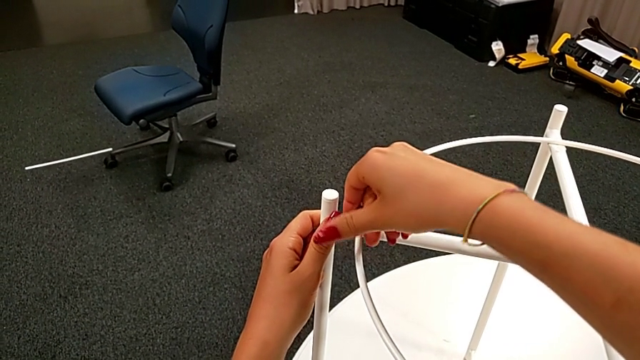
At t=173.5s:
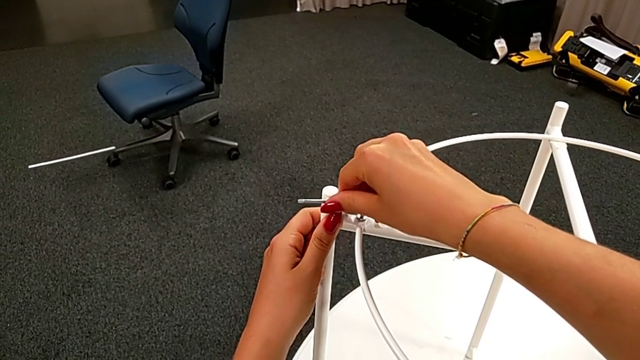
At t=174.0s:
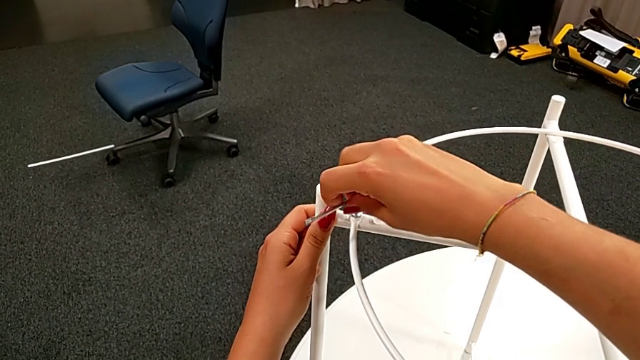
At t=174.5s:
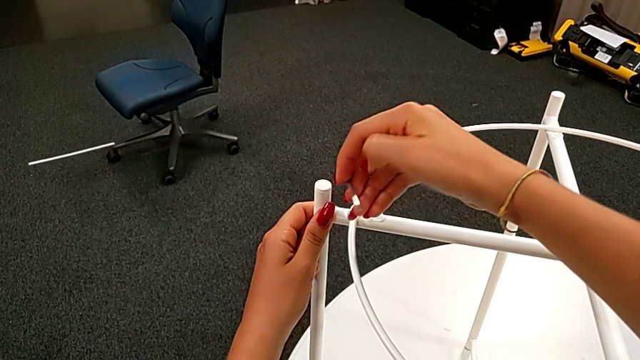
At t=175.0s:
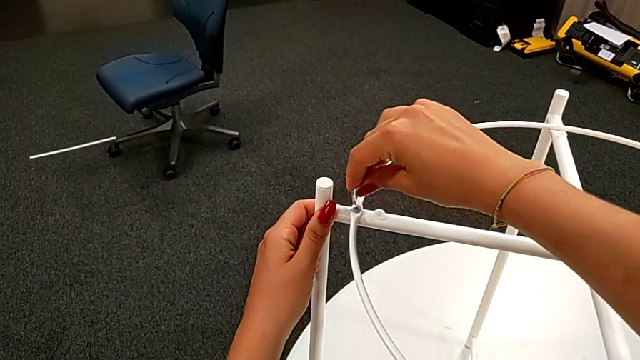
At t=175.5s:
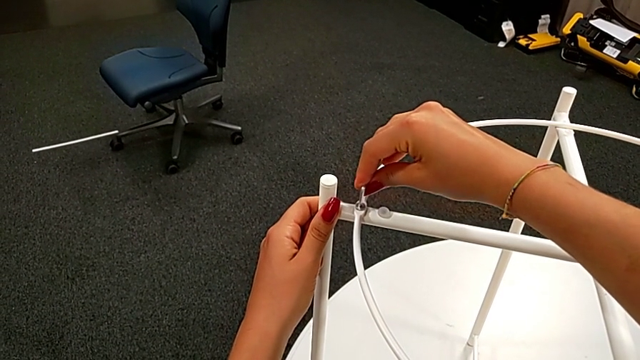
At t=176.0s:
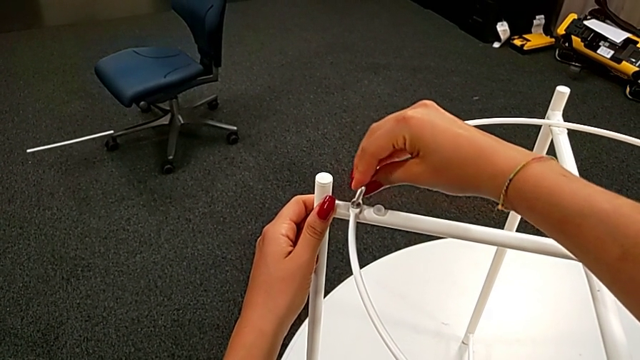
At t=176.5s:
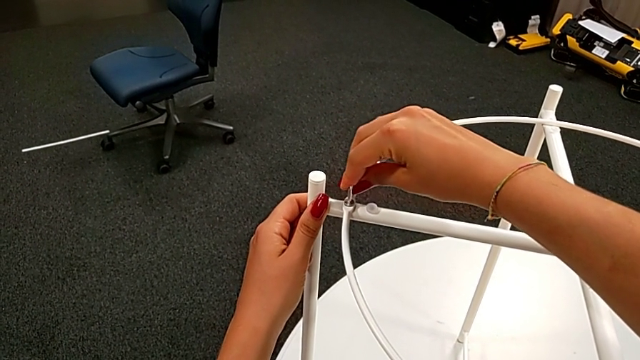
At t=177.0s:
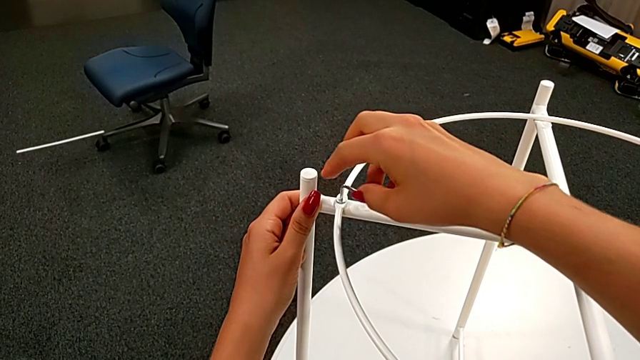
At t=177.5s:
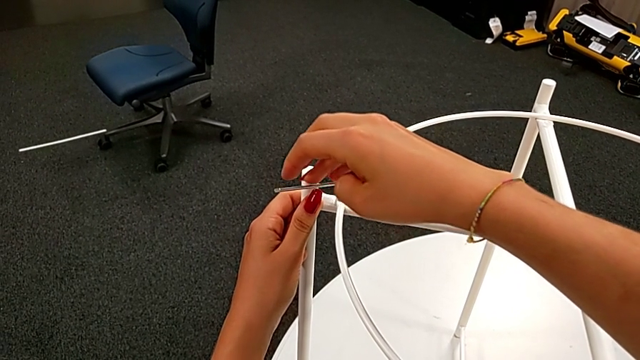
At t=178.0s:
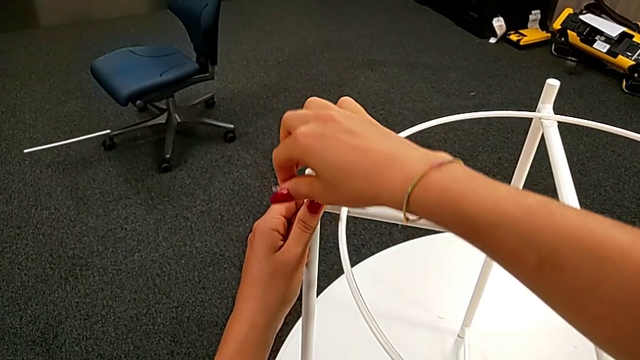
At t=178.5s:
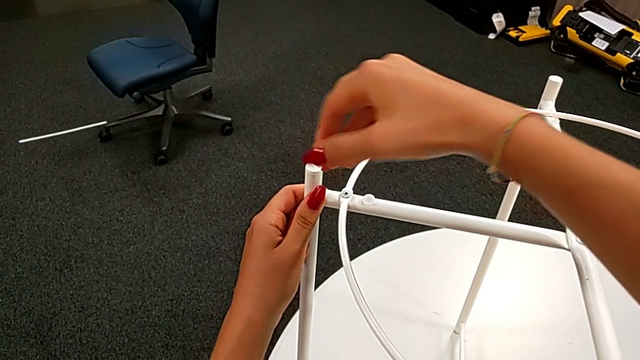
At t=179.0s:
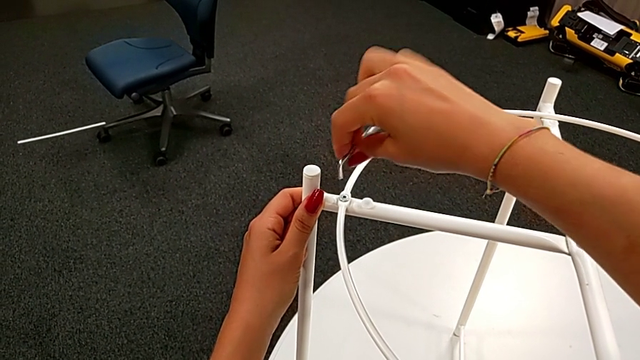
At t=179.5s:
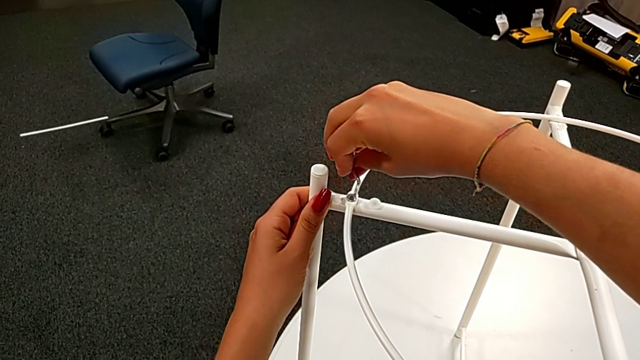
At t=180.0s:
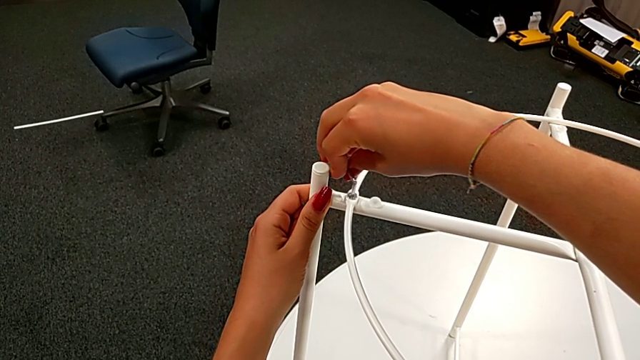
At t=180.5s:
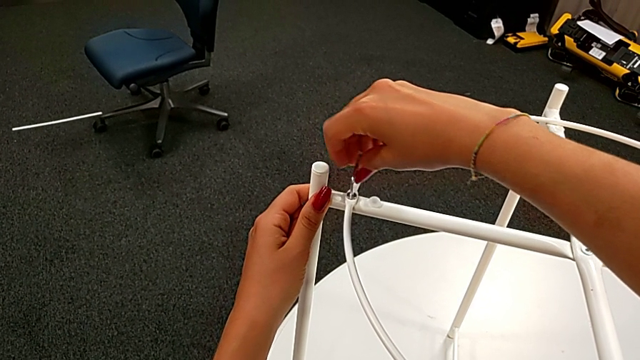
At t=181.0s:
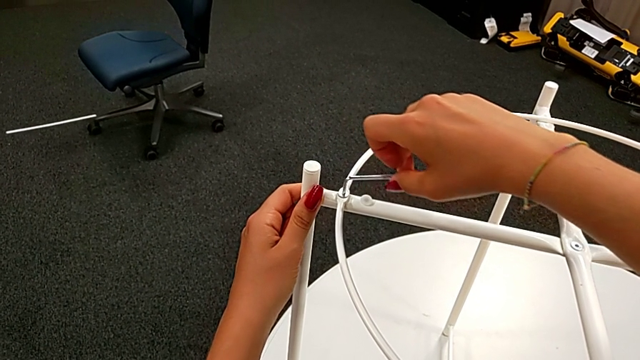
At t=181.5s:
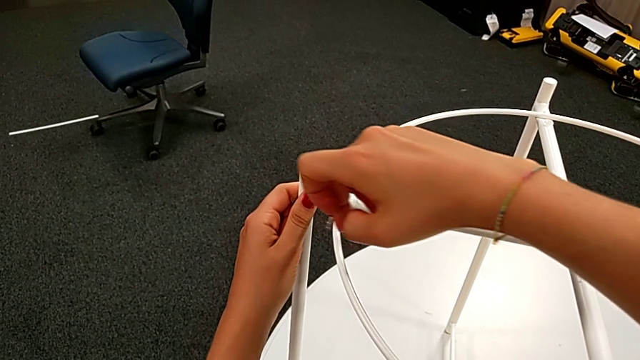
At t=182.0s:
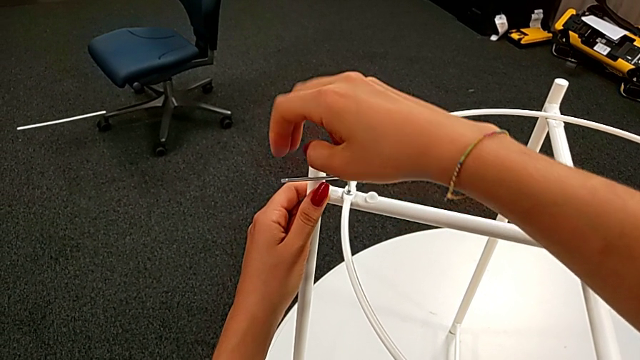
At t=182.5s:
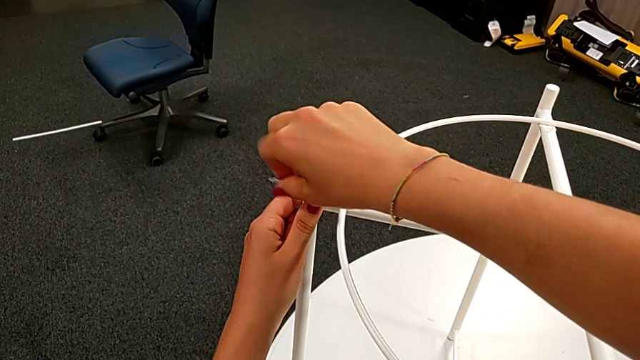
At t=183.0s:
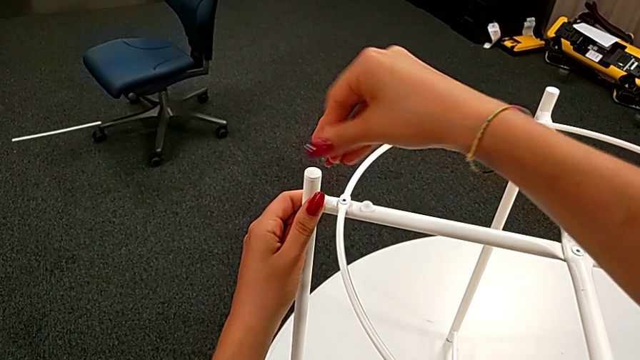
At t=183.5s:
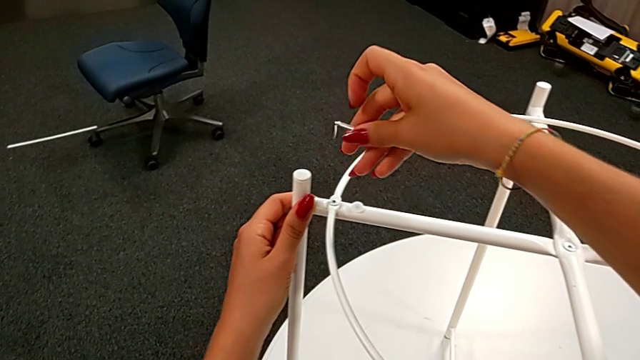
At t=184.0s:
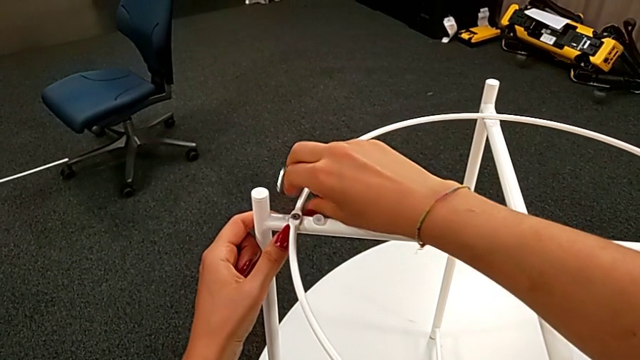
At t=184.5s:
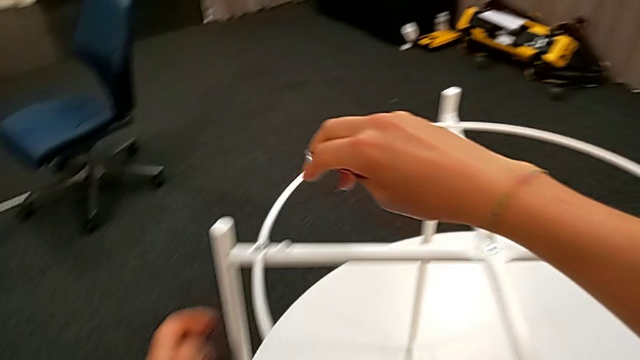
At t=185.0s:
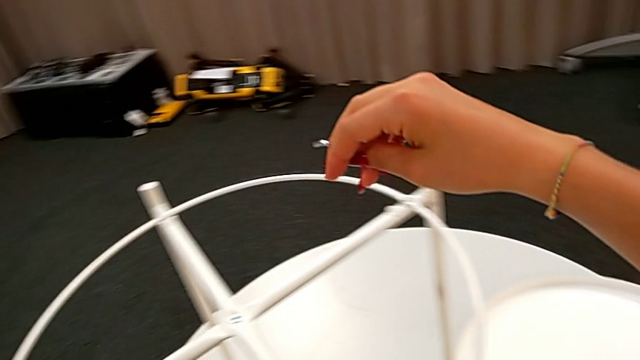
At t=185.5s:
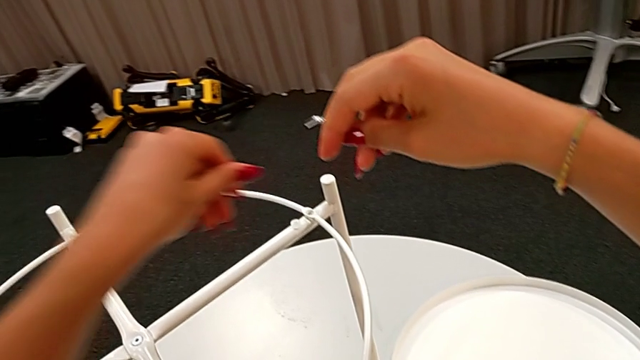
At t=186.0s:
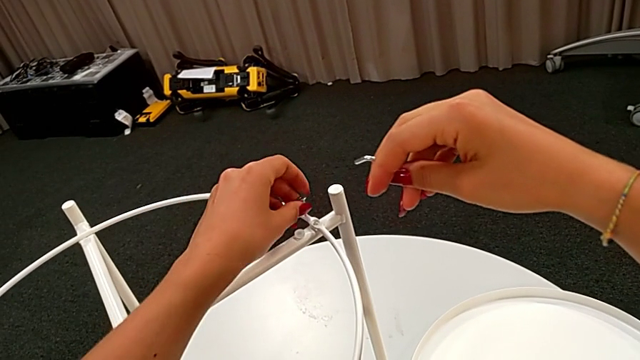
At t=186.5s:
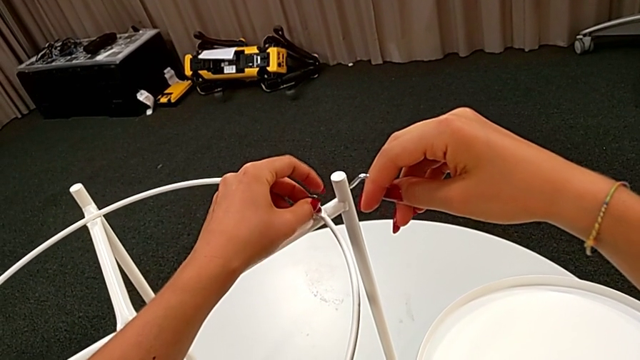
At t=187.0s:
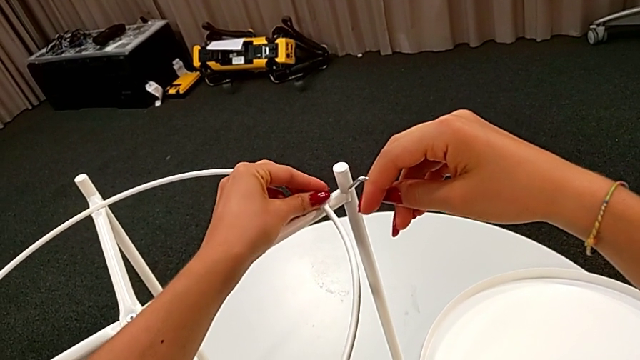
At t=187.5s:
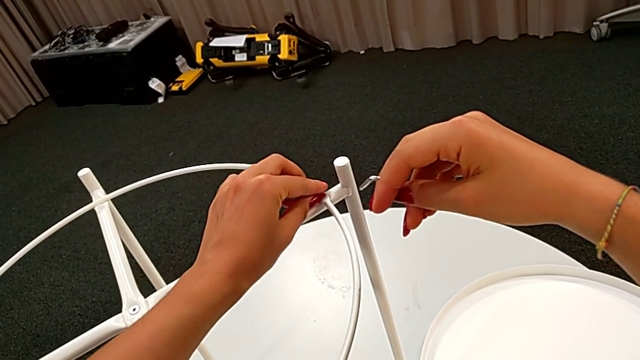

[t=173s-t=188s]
The camera wearer is assembling the circle of the table. They keep rotating the Allen wrench, withdraw it, inspect the circle and insert the hex socket head.

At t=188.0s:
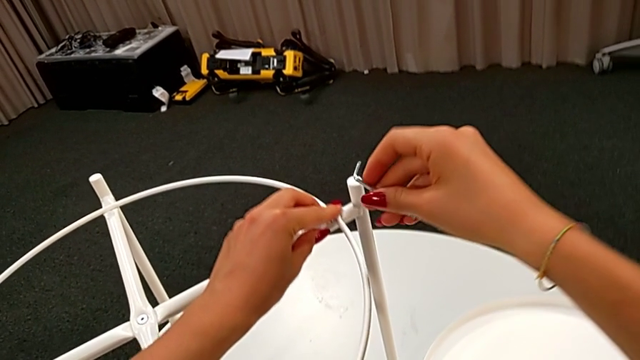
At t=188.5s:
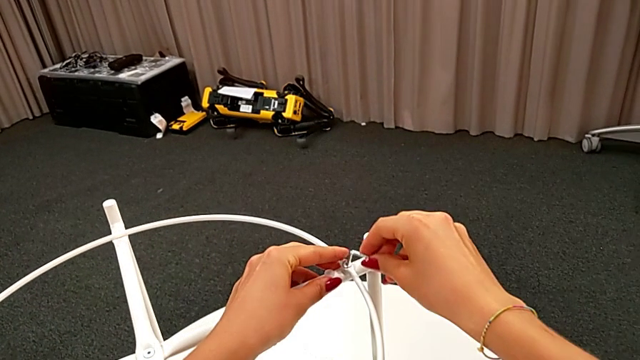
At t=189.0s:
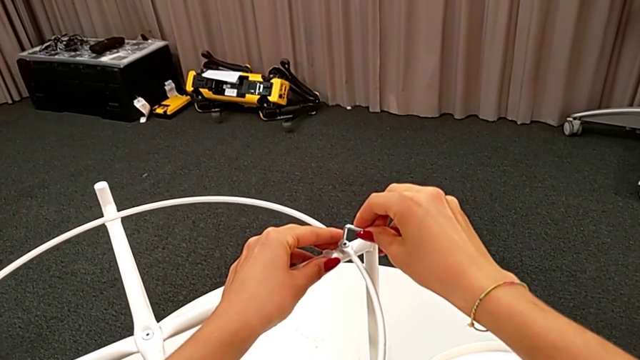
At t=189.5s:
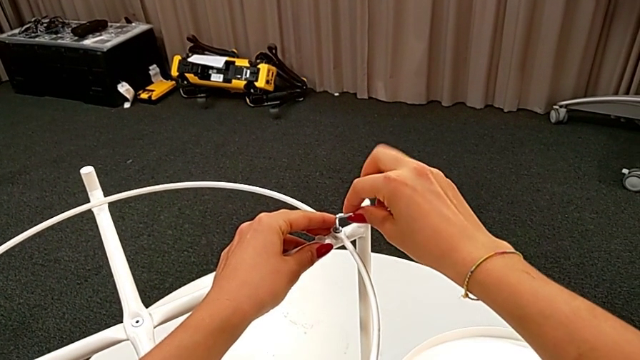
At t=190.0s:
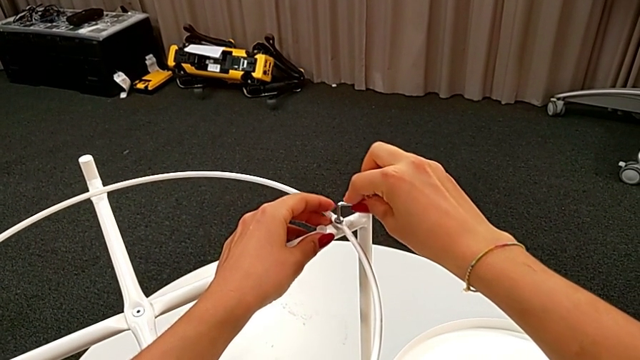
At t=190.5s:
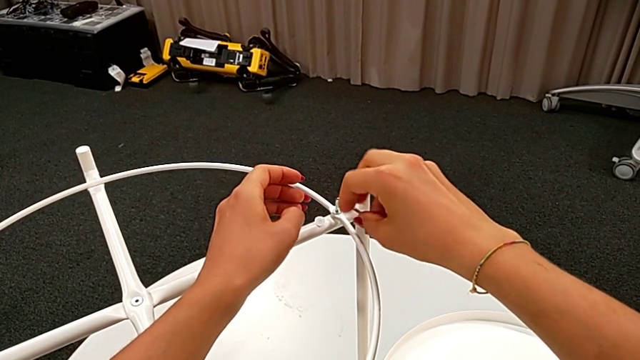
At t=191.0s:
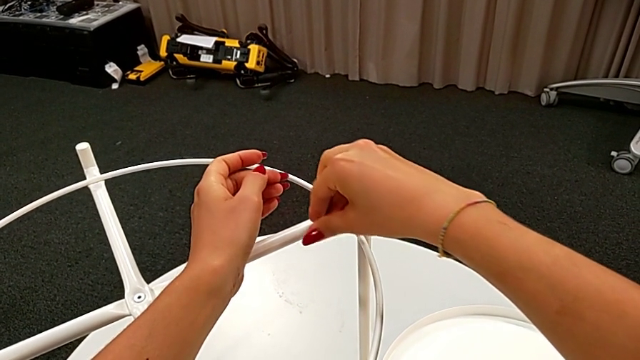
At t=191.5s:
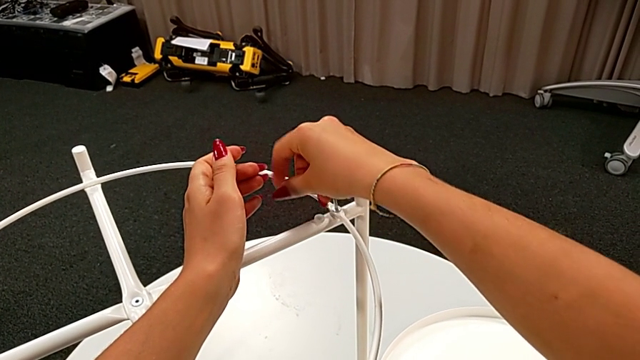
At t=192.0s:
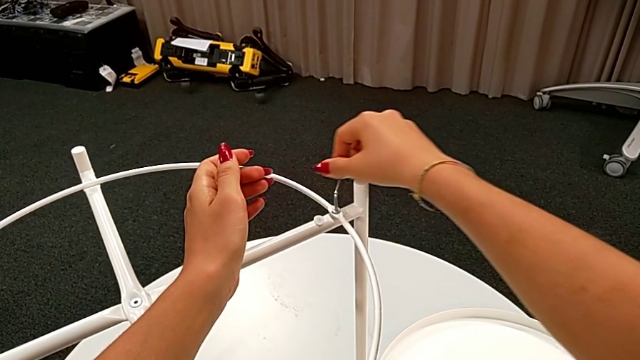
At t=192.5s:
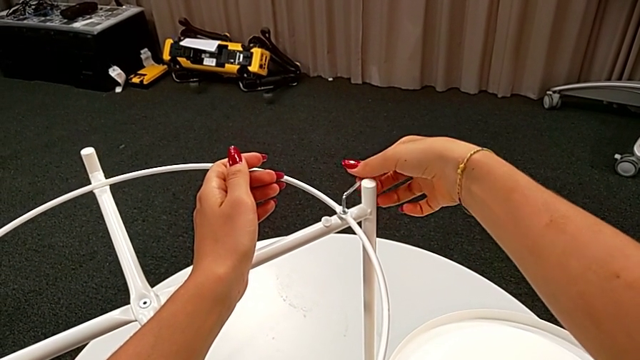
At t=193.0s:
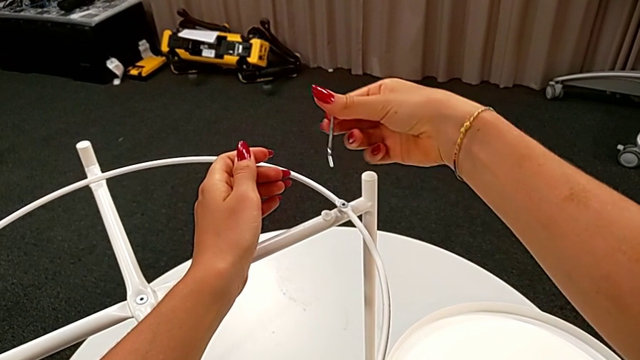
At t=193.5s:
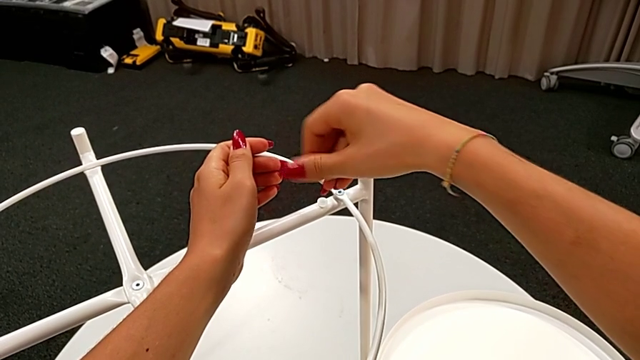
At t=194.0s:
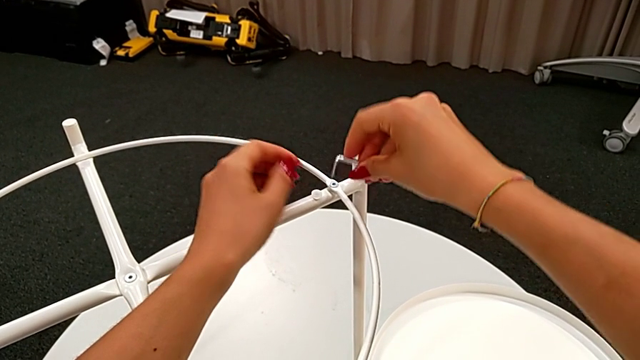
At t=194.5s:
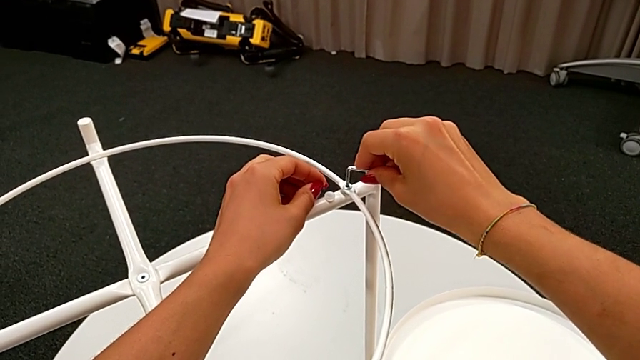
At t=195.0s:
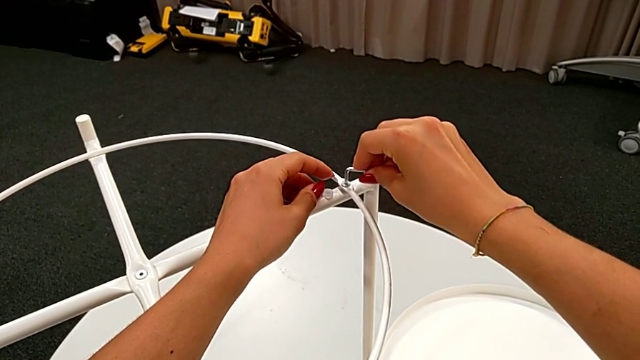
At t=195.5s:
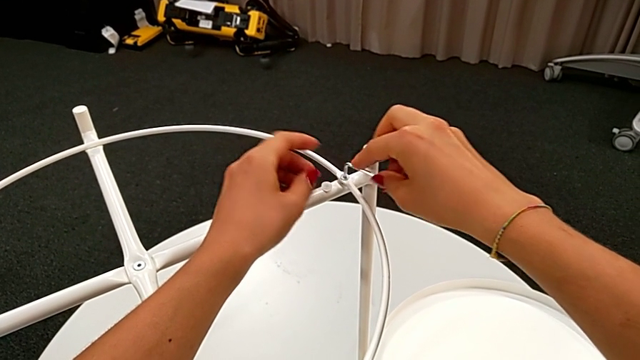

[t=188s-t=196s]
The camera wearer is assembling the circle of the table. They insert the hex socket head and begin to screw it.
